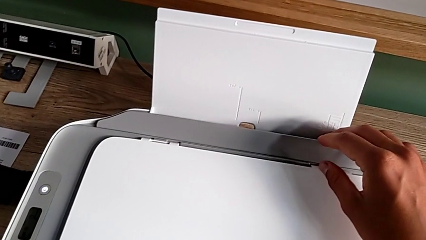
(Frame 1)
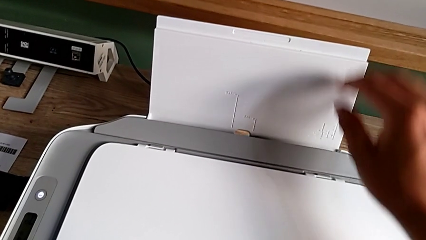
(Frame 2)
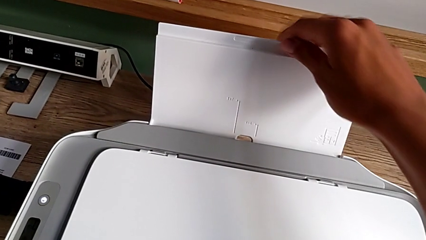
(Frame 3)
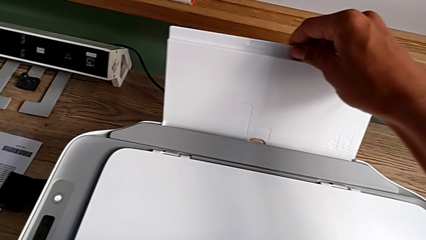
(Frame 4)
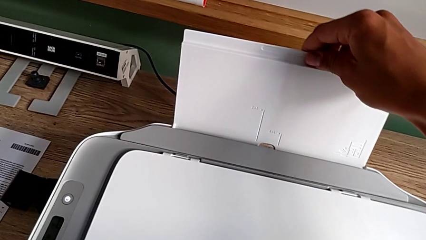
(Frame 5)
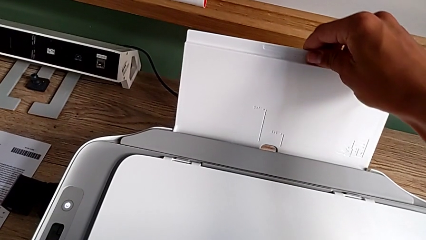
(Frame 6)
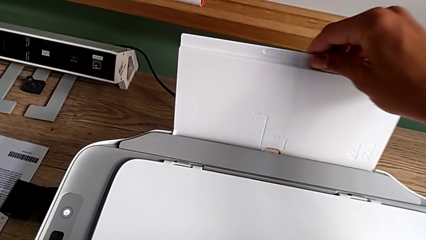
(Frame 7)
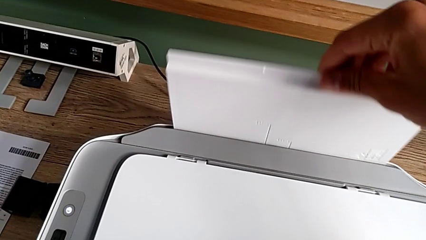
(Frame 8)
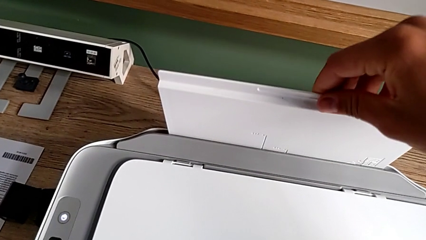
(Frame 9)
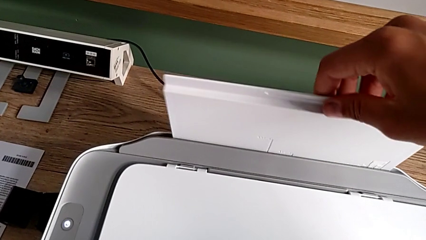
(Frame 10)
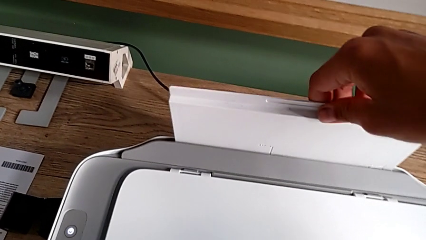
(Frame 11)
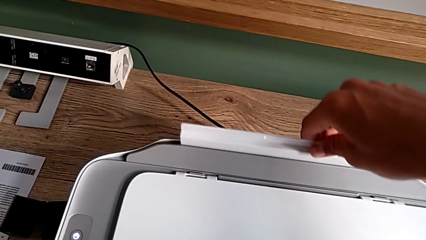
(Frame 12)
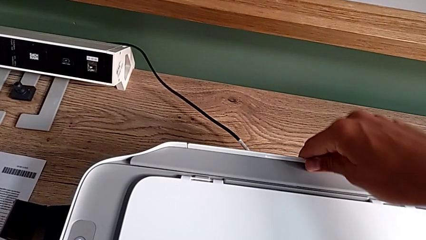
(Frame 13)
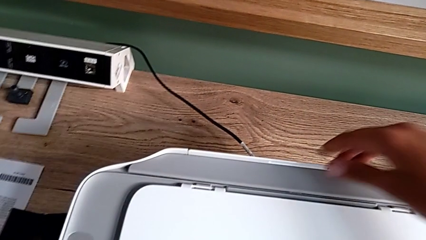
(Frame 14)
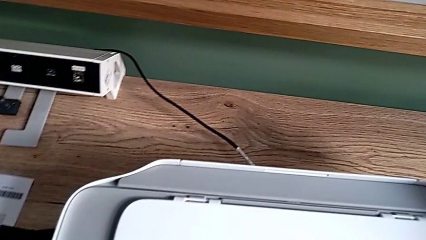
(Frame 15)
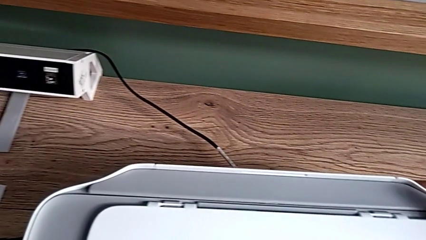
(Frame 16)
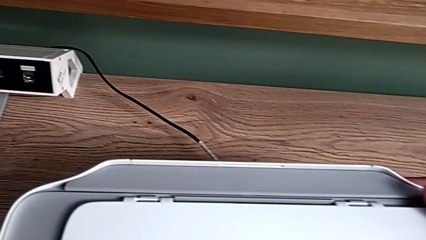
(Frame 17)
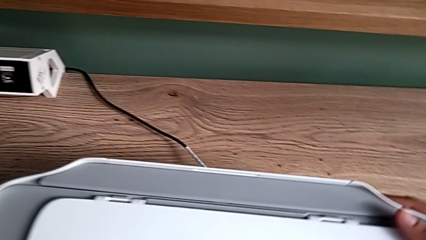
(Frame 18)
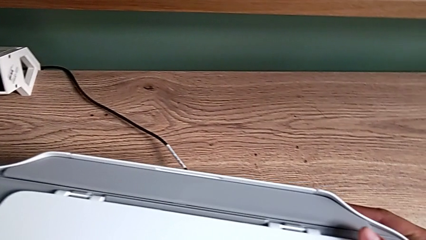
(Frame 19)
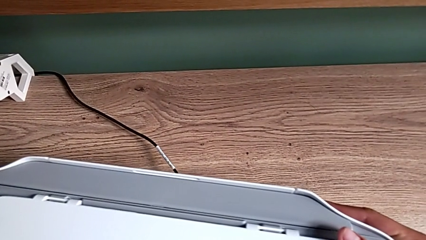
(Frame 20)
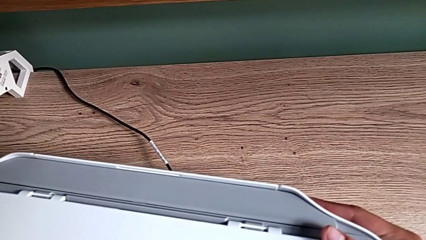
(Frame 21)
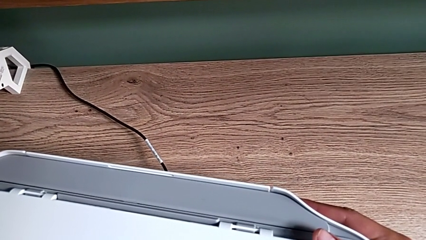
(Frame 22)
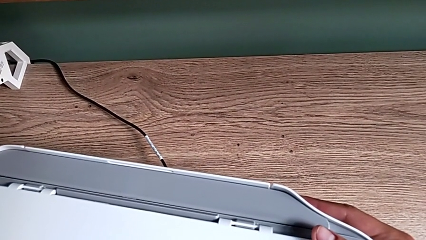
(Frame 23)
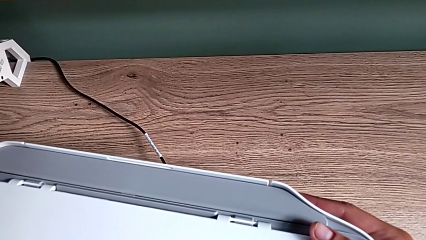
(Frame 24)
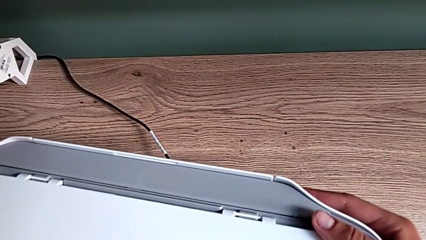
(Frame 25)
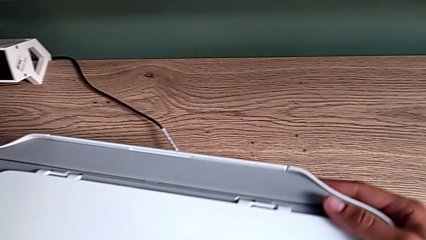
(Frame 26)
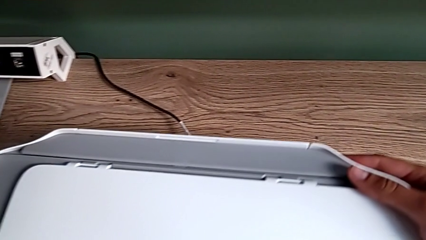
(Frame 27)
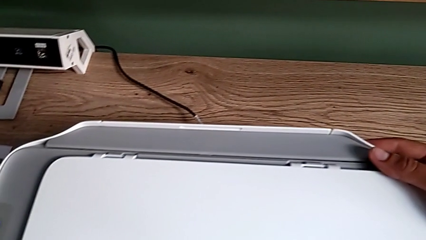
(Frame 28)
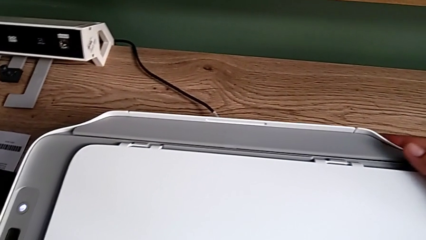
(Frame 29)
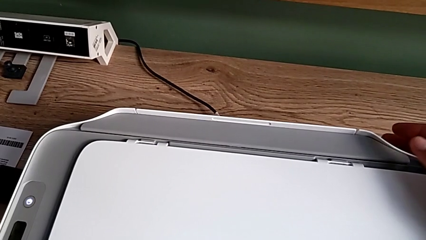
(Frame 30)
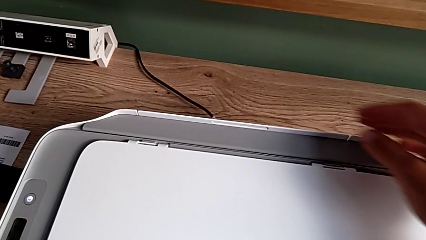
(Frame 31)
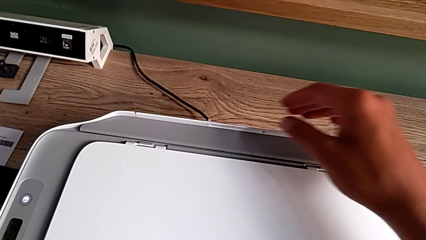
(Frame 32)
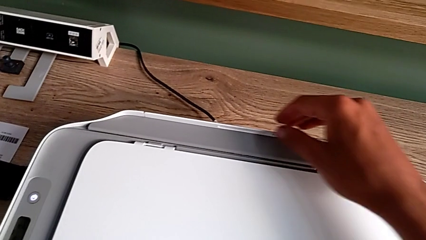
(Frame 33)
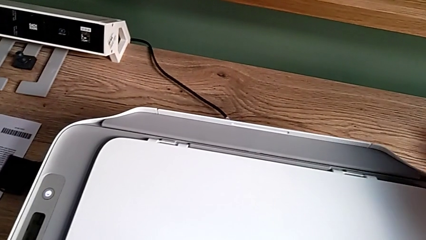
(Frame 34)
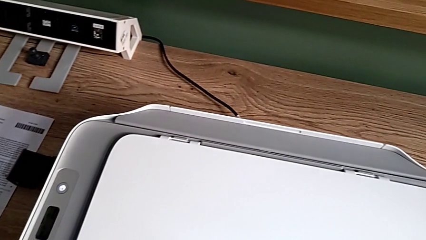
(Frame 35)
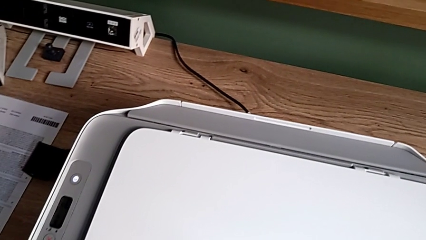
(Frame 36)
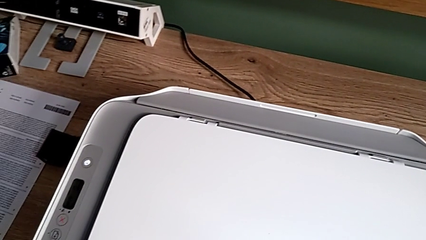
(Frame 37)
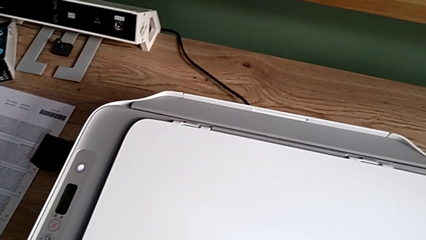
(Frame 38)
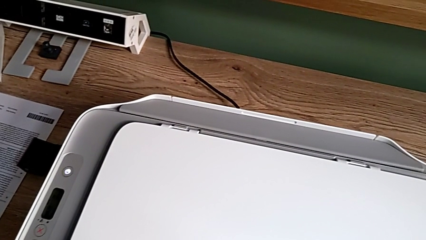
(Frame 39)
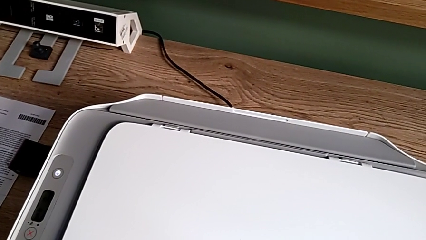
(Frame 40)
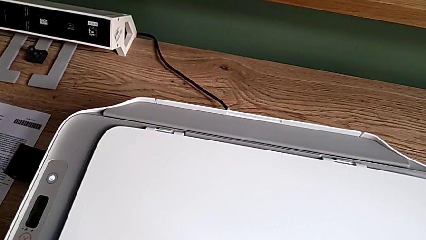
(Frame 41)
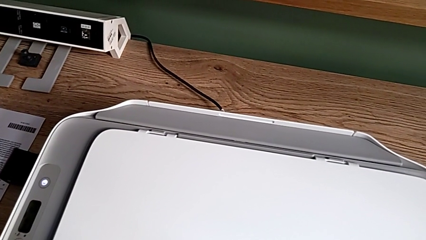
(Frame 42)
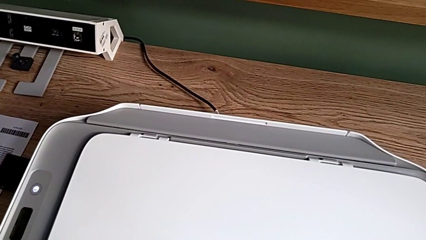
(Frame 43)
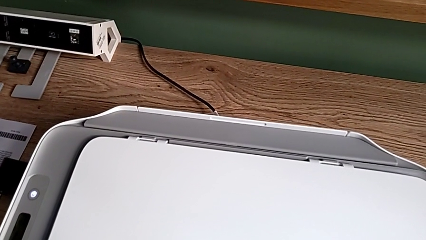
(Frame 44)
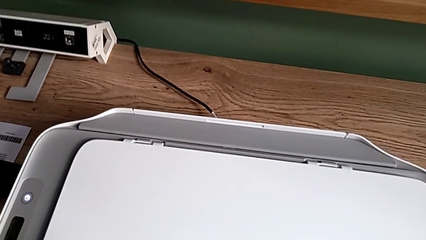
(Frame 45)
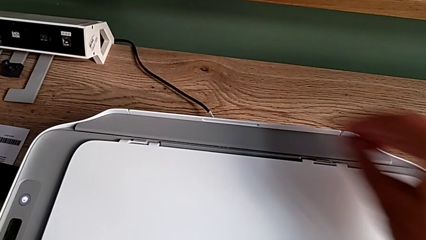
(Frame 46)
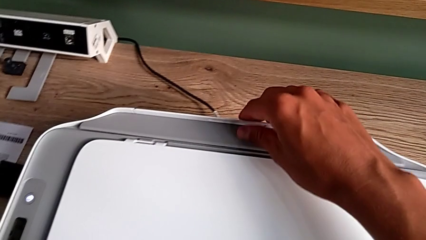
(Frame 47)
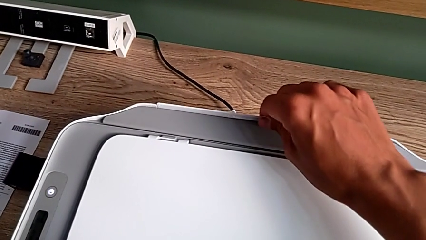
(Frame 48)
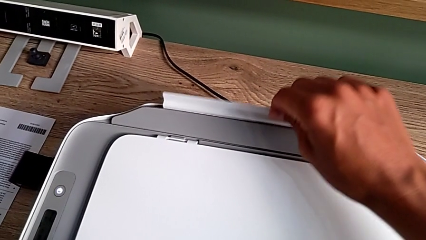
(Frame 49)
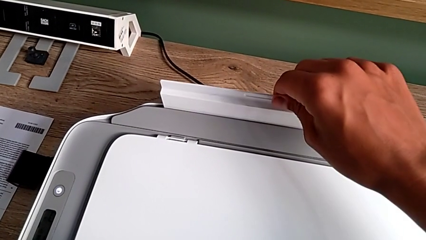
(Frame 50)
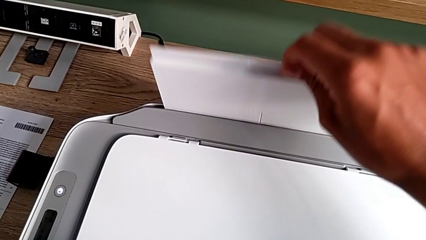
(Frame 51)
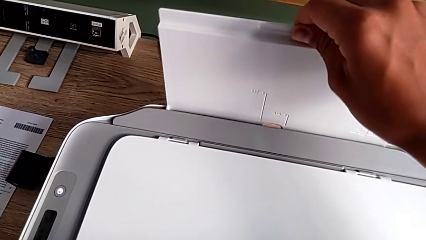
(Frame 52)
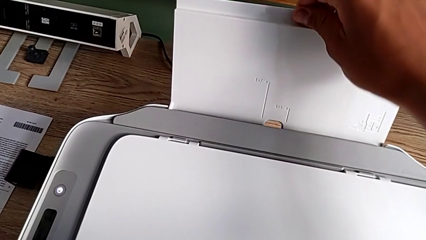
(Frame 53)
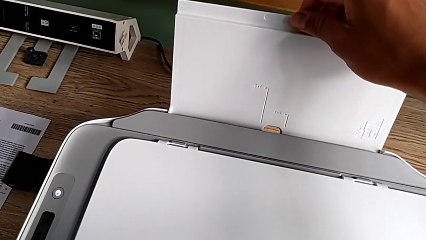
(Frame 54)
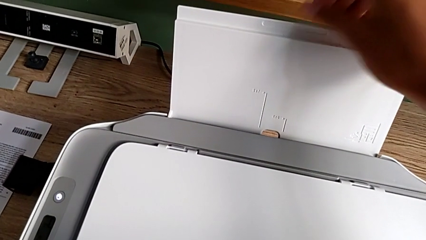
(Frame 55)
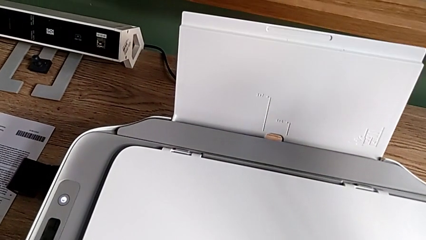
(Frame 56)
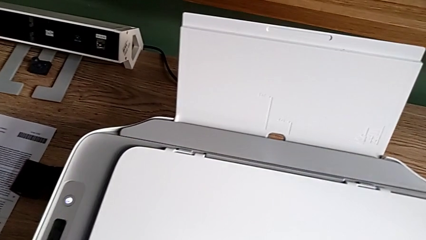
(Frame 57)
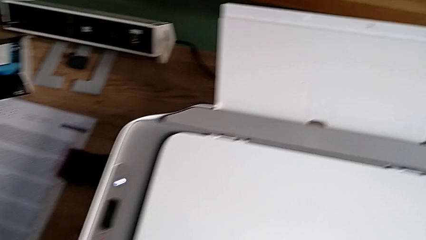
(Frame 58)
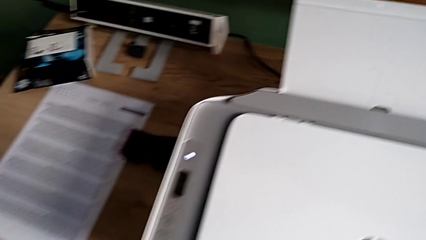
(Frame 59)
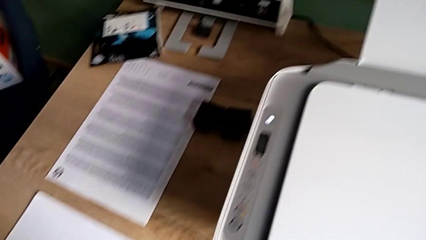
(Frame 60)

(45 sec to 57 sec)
The camera wearer is opening the tray. They insert the paper tray and pull it.

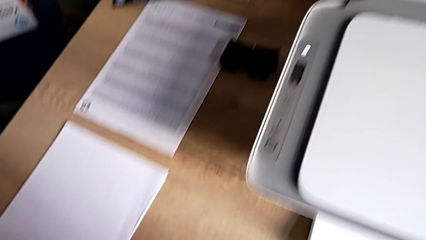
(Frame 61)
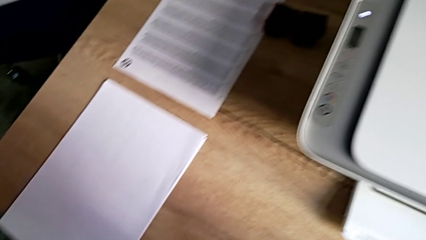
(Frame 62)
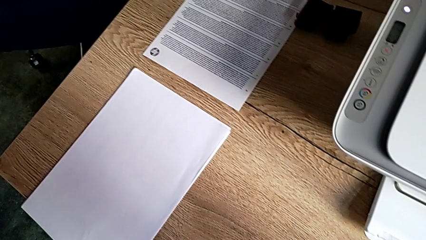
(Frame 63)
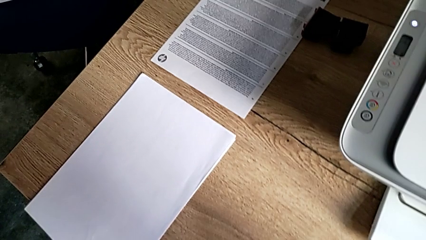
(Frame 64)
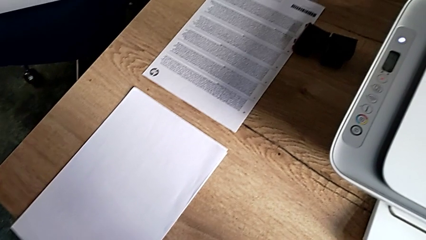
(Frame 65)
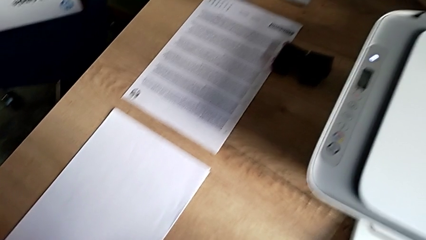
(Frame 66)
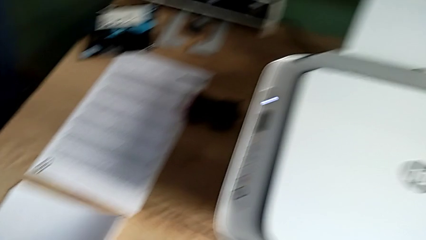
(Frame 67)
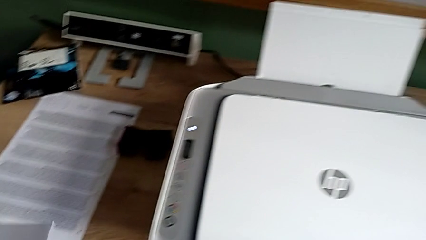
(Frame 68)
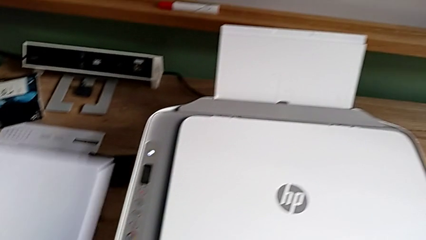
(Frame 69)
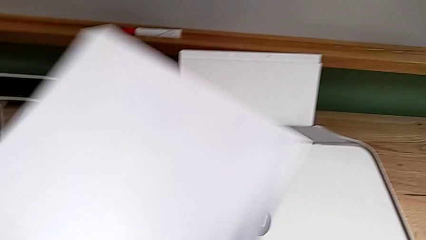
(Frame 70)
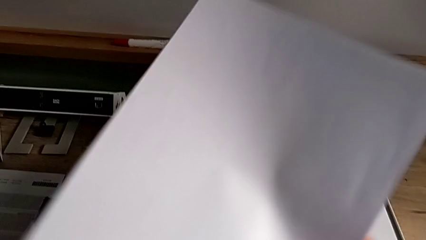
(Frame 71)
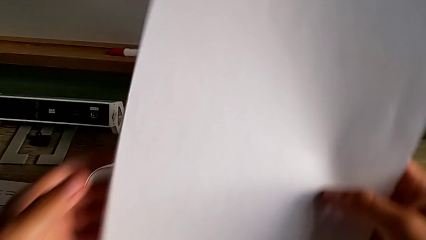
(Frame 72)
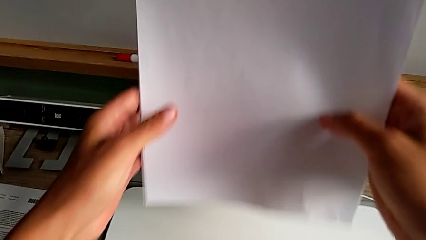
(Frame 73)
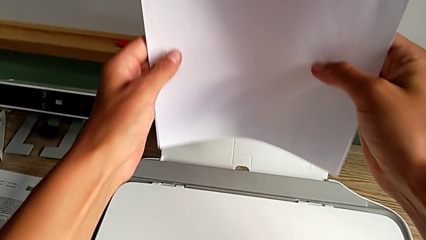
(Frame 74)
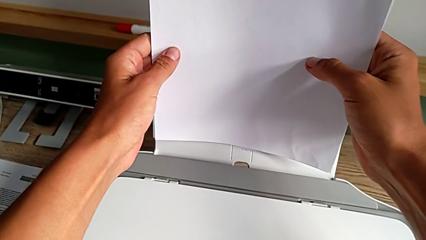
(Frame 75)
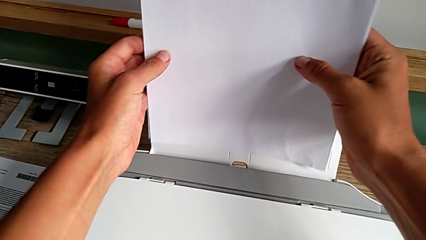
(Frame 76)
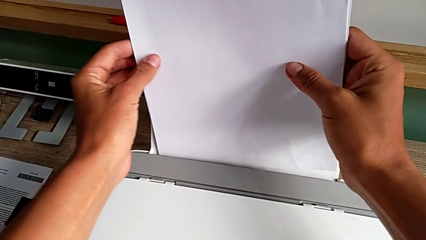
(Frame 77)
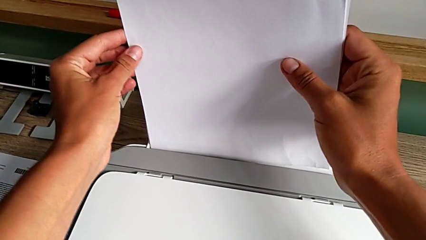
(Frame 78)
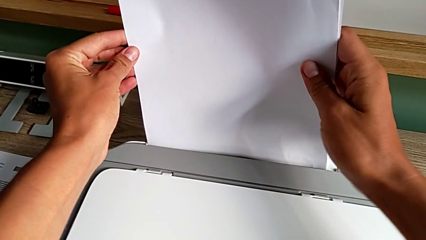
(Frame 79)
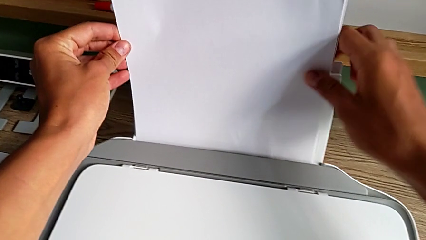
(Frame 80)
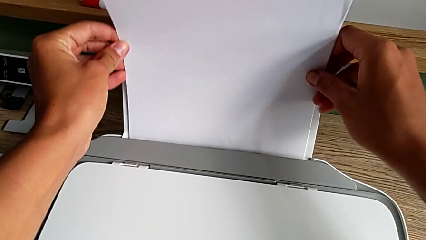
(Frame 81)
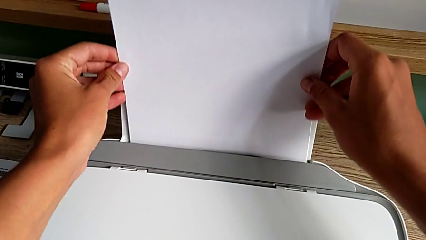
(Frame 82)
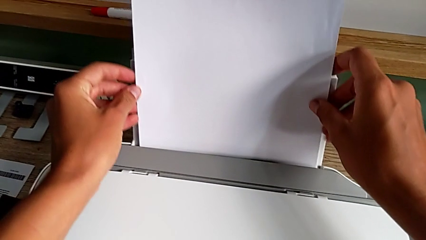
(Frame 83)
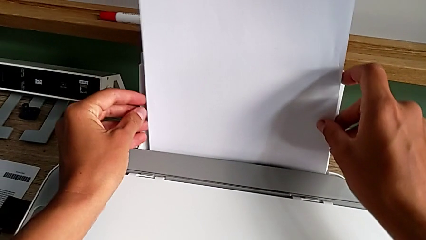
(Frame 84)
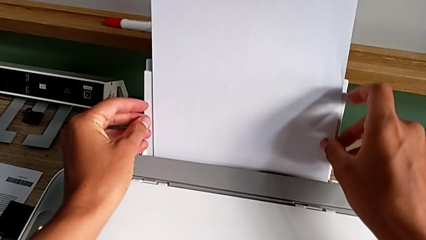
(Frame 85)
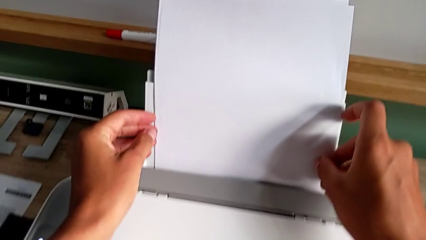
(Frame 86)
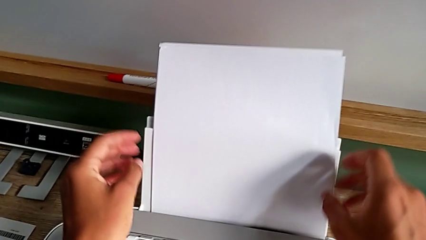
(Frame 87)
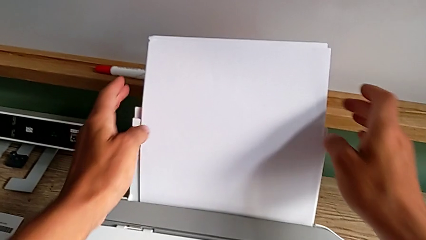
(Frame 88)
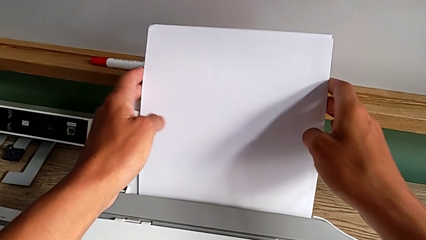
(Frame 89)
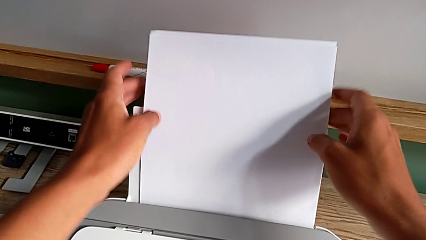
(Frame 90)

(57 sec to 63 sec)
The camera wearer is loading the paper stack to the printer. They grab the paper stack and begin to insert it.
